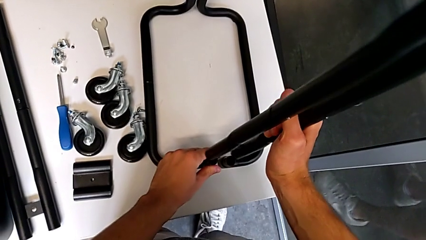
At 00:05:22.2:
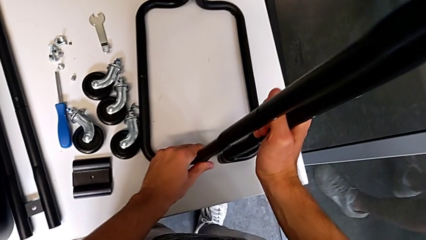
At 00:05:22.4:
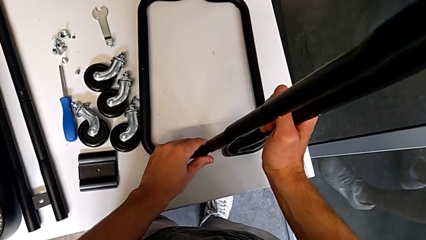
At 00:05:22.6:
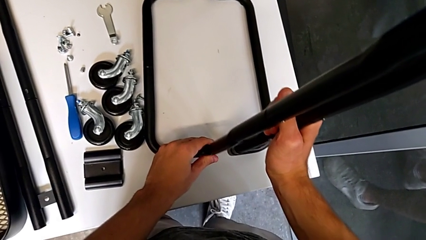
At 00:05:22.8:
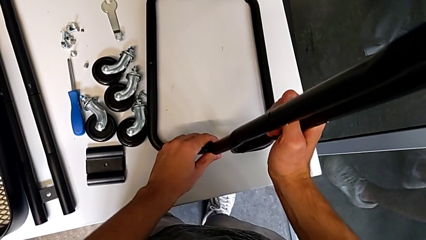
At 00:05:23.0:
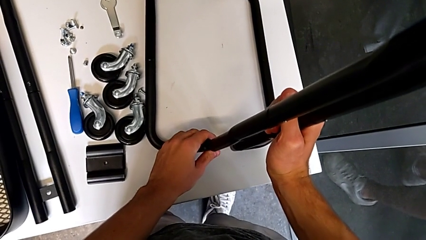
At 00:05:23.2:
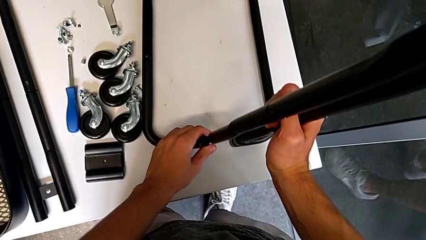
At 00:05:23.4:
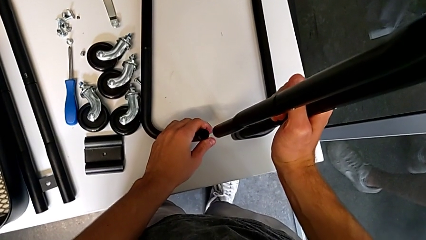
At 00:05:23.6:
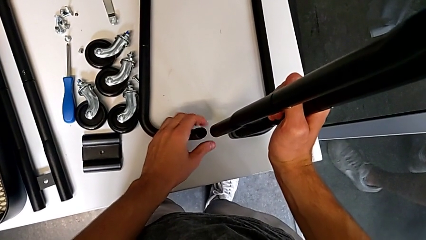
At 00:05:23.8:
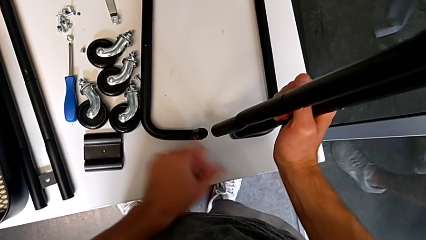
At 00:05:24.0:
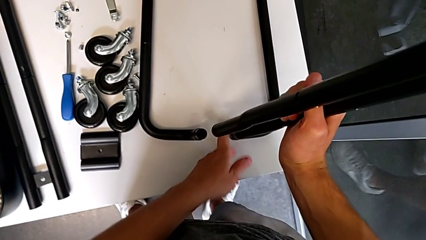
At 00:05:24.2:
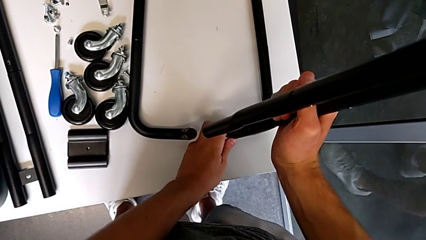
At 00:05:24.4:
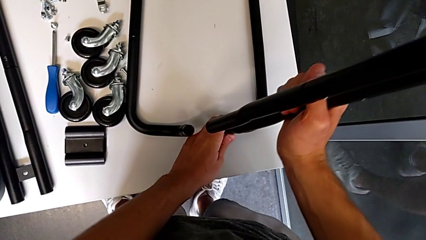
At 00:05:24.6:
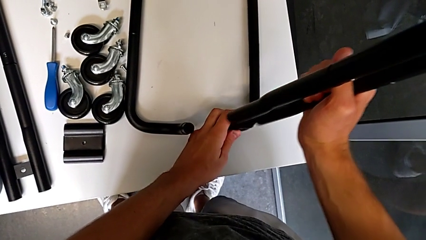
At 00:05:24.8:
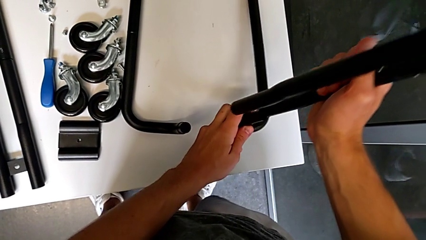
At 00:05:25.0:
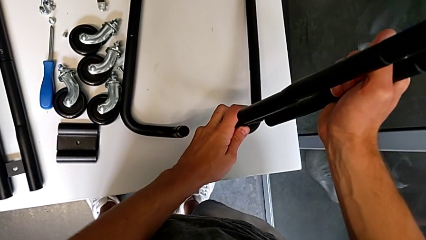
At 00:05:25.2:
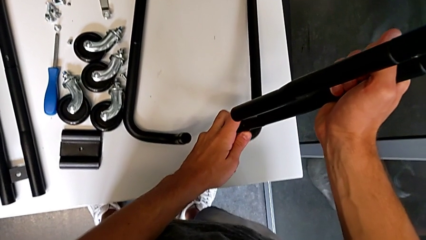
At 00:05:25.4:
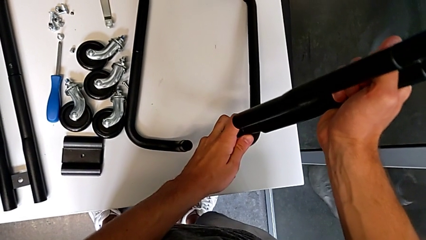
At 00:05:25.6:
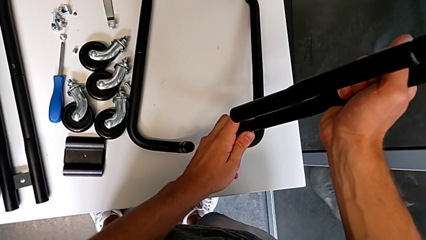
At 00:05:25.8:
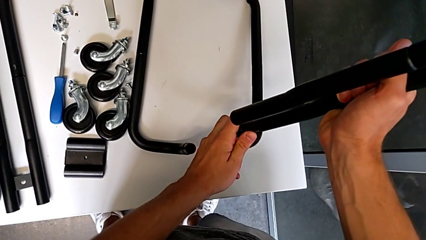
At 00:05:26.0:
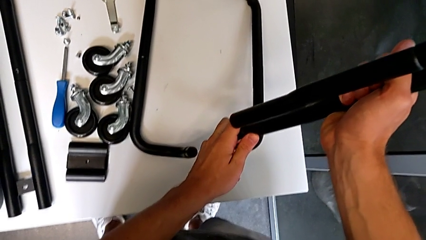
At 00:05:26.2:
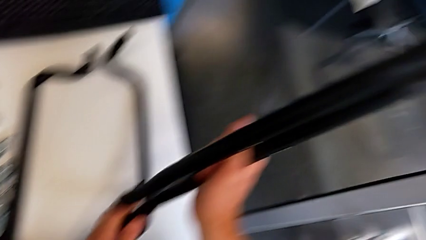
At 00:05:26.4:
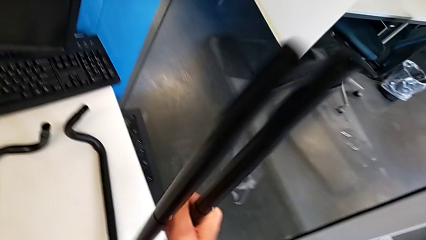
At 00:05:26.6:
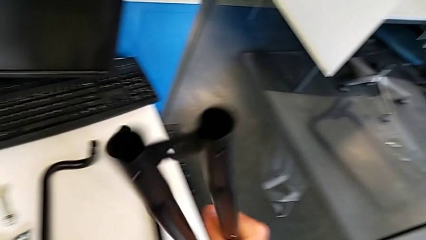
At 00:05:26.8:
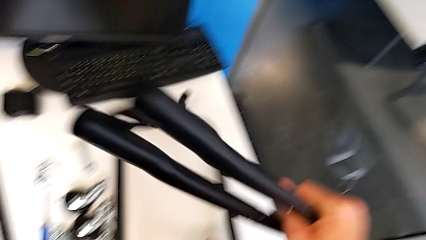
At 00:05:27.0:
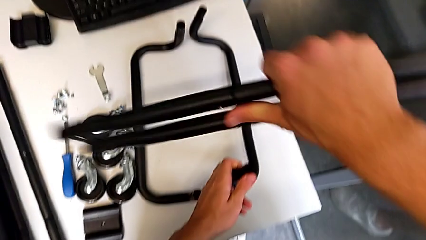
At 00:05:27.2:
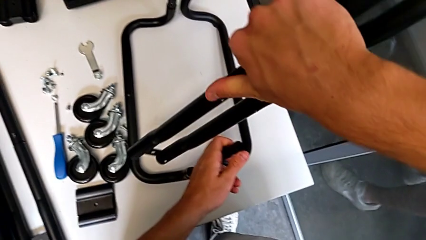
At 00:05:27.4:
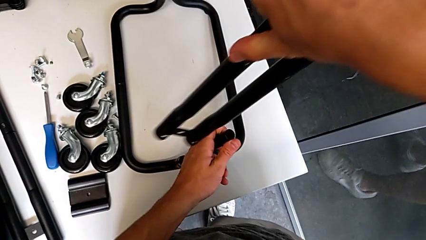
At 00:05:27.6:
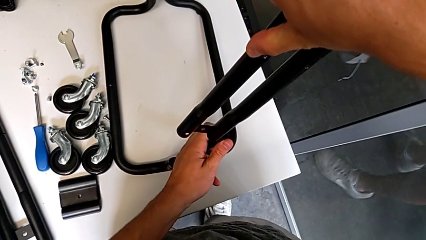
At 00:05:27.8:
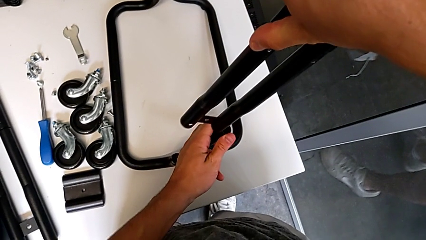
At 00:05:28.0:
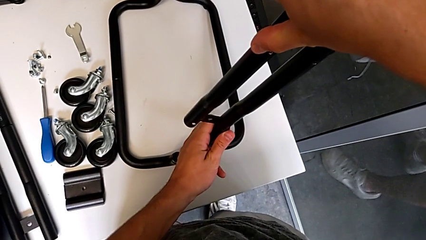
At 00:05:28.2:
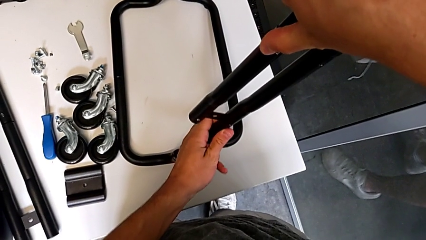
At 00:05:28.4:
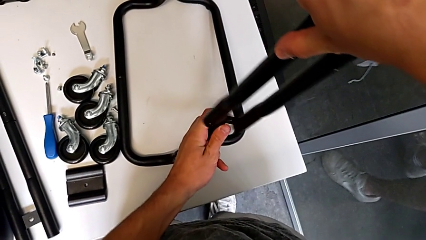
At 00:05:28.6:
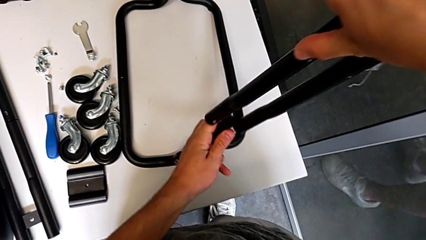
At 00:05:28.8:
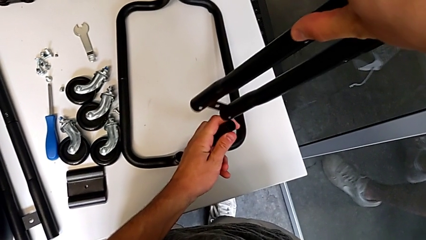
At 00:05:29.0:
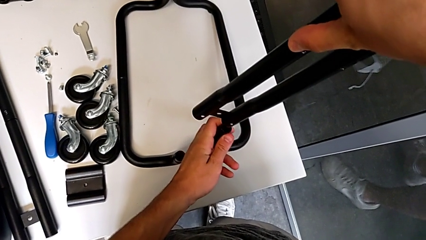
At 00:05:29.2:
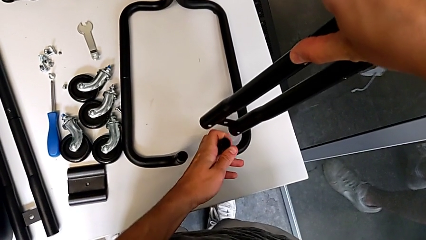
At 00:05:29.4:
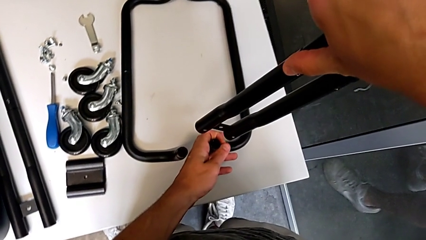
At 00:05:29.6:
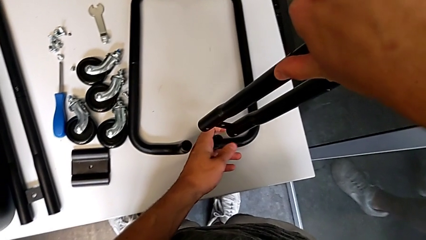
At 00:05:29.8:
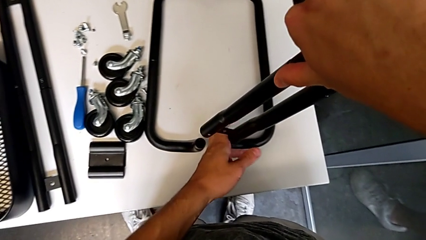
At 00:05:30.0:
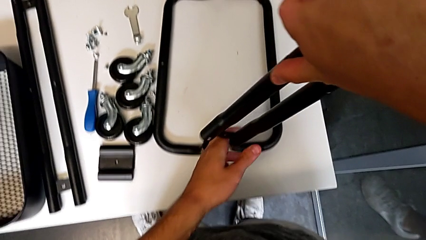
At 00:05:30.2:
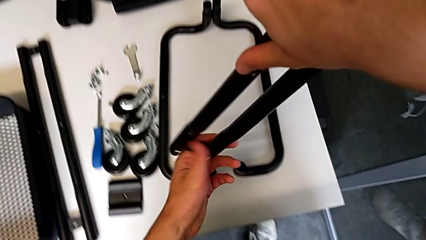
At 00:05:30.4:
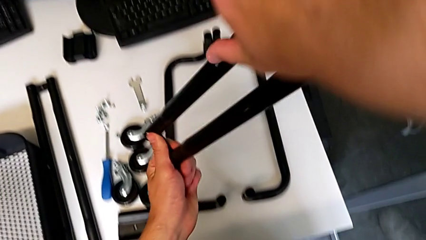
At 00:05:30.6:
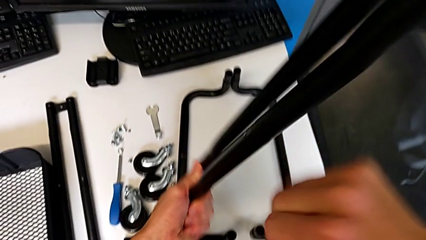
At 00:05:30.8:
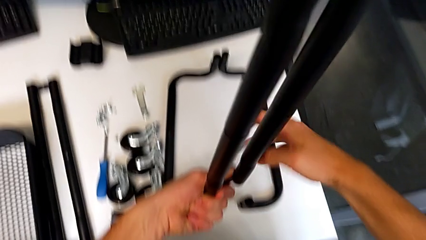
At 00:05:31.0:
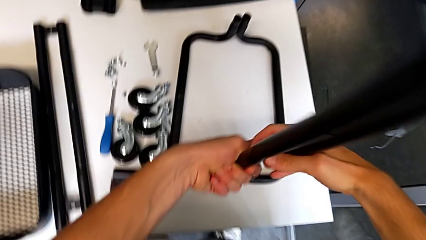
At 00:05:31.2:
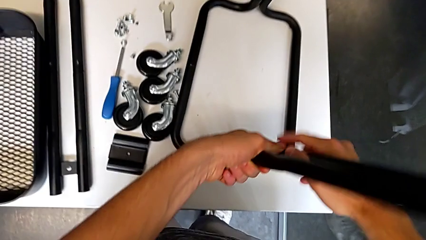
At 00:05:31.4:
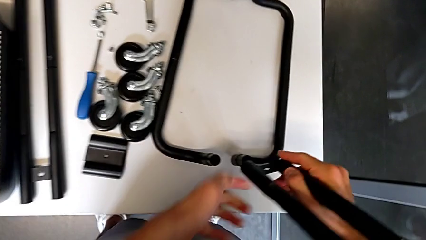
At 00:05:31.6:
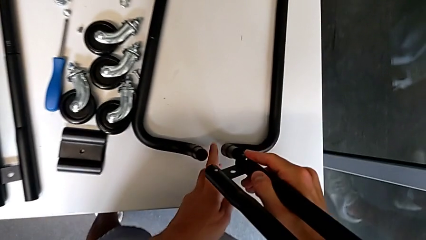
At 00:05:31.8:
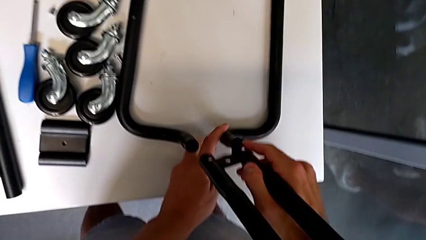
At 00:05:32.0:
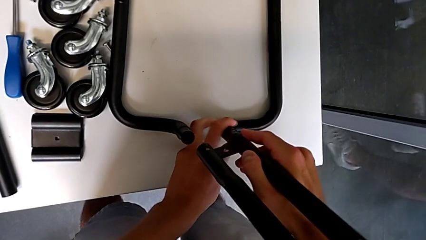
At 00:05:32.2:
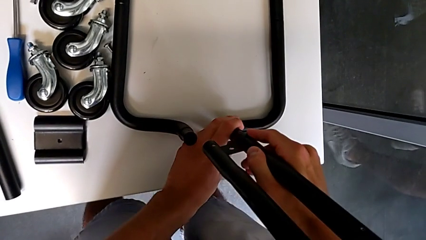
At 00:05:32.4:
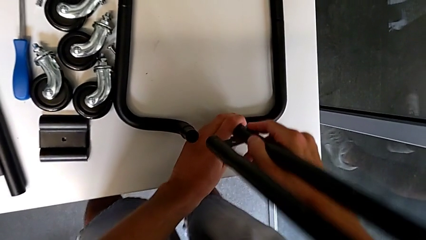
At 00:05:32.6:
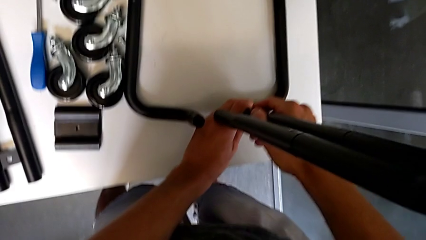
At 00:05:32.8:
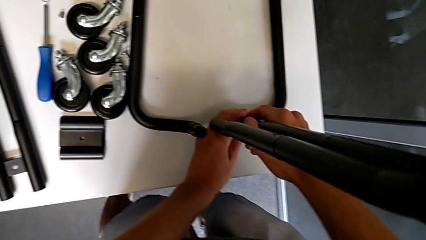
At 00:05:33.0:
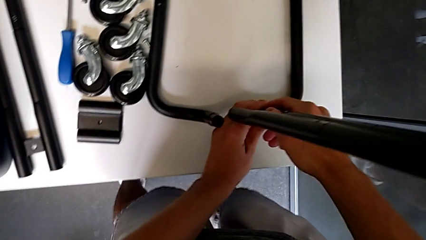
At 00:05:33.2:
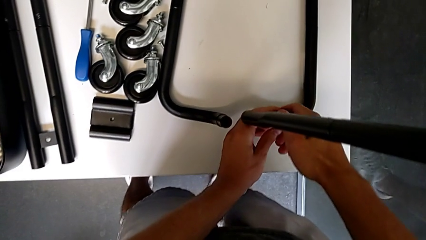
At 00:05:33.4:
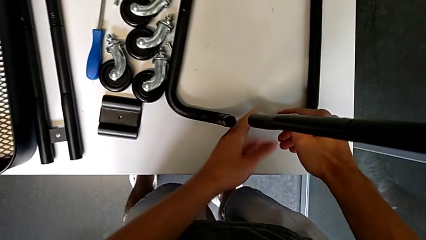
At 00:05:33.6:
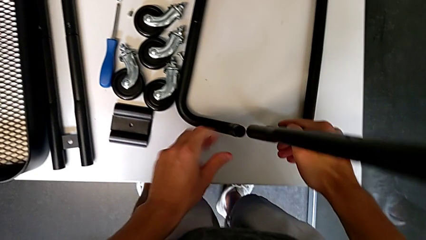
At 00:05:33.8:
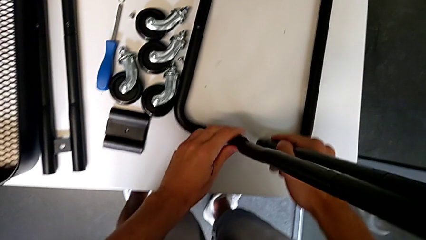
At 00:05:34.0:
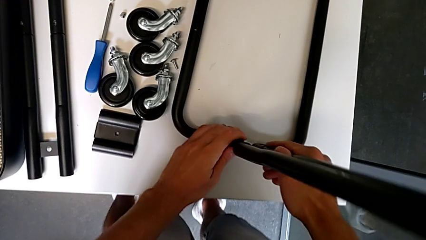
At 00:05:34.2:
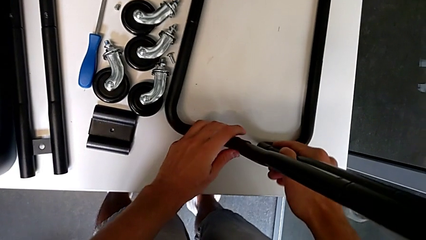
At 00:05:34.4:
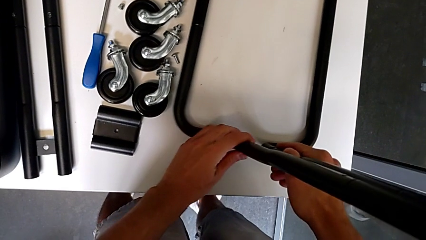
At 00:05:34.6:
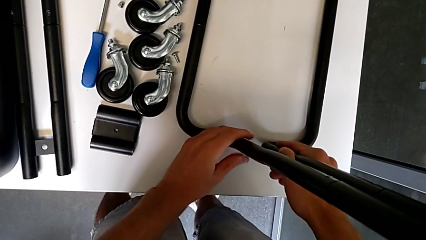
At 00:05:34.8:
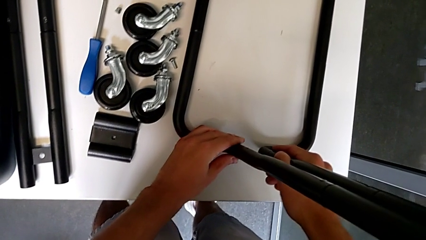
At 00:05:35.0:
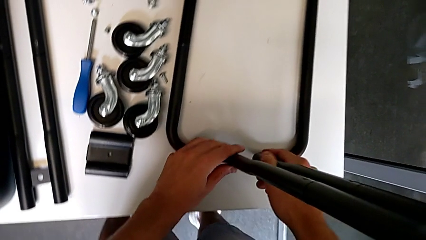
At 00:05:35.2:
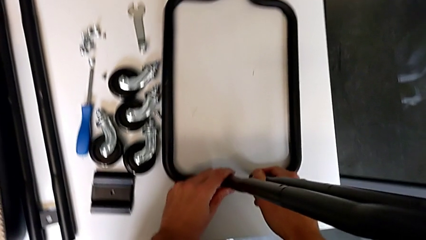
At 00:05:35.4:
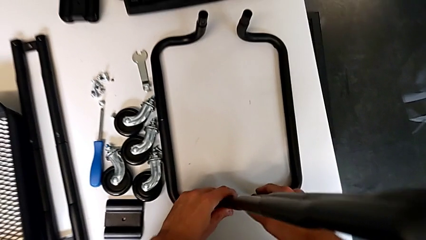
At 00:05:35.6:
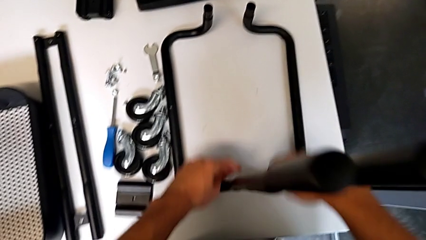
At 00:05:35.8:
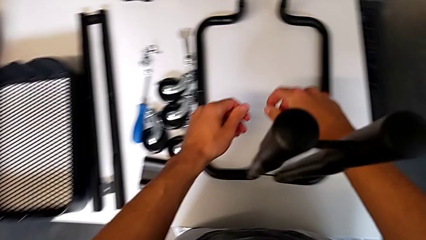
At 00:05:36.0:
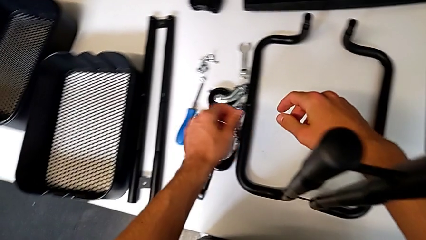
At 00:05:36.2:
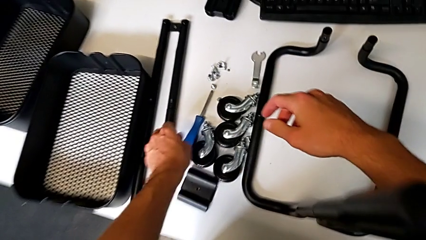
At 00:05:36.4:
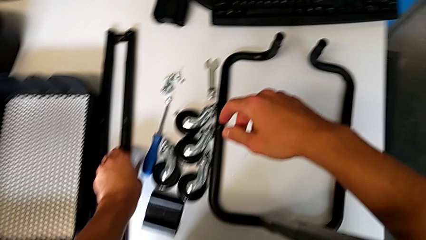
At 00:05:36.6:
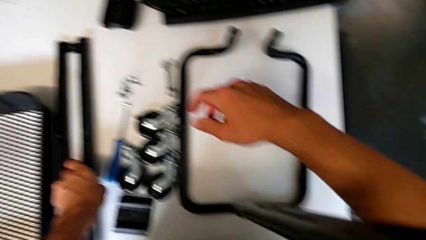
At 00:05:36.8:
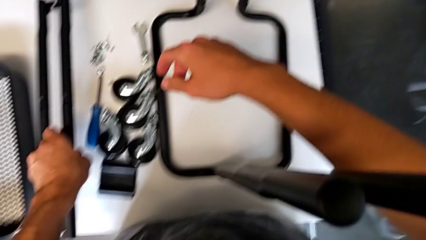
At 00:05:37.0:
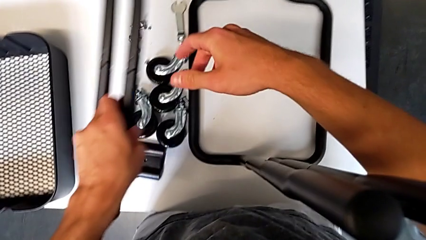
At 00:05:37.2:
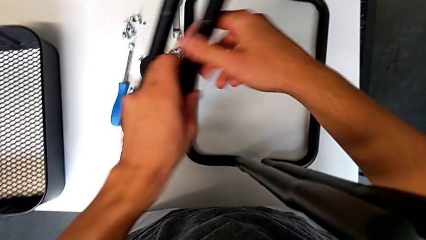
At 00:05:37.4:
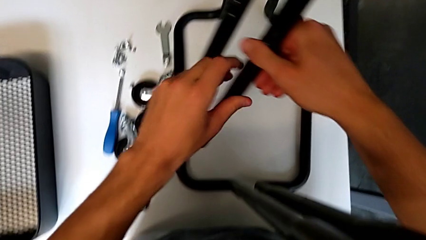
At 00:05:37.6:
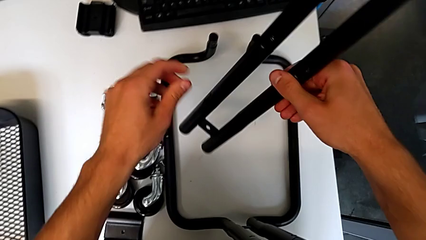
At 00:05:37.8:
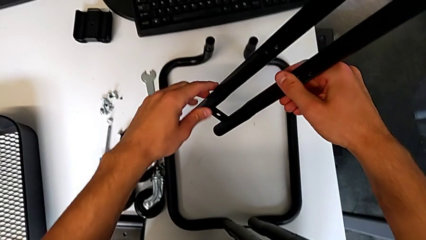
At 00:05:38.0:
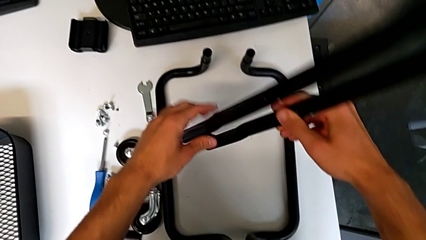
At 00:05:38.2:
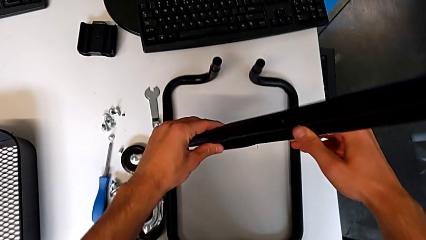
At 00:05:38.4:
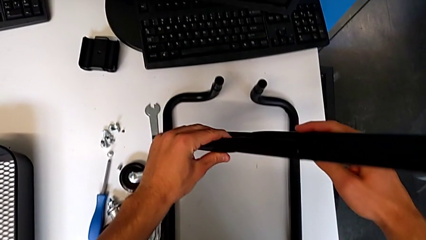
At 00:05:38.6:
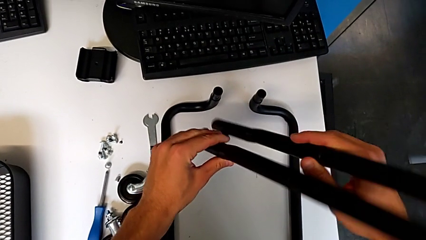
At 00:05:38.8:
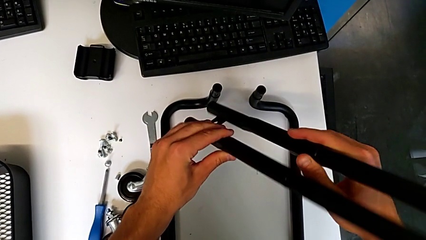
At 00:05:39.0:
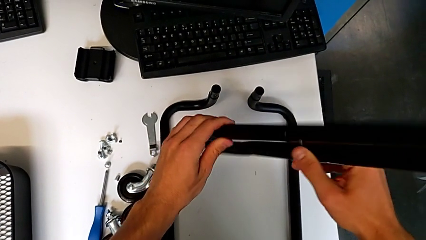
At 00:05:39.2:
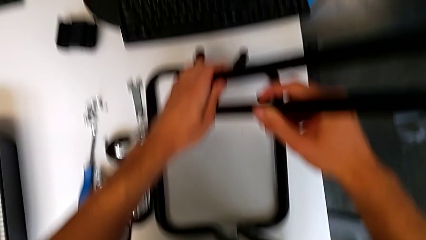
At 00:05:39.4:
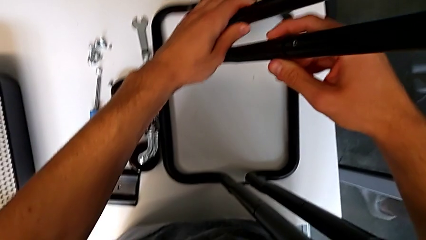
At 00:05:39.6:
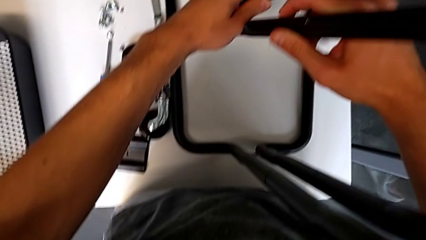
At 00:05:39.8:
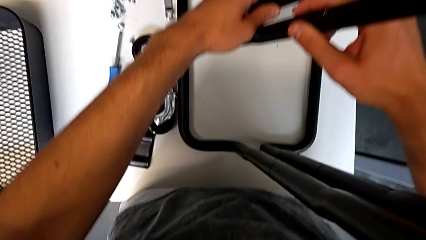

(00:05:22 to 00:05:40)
The camera wearer is mounting the side bars on the base frame of the furniture. They align the half frame, wrongly align it, rotate the hexagonal wrench, align the half frame, rotate it, approach it, assemble it, approach it, grab it and hold it.
